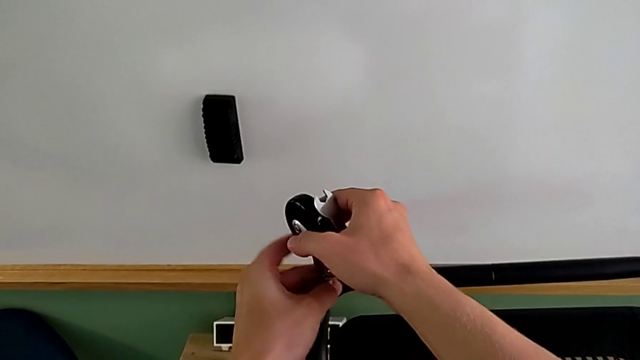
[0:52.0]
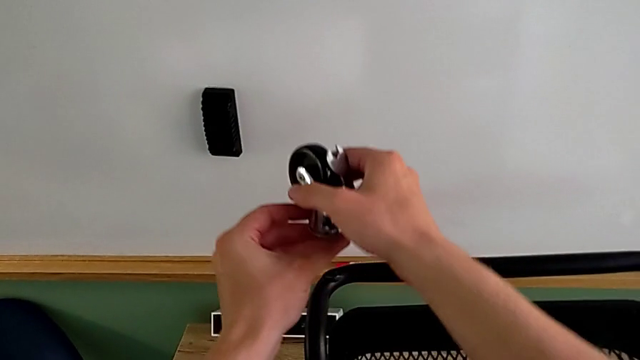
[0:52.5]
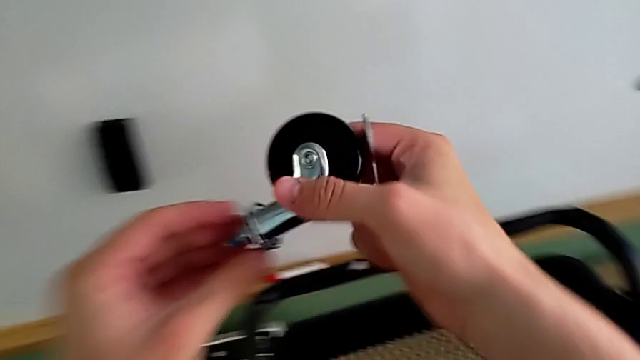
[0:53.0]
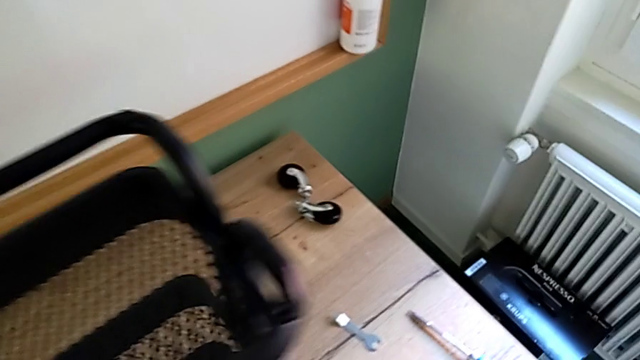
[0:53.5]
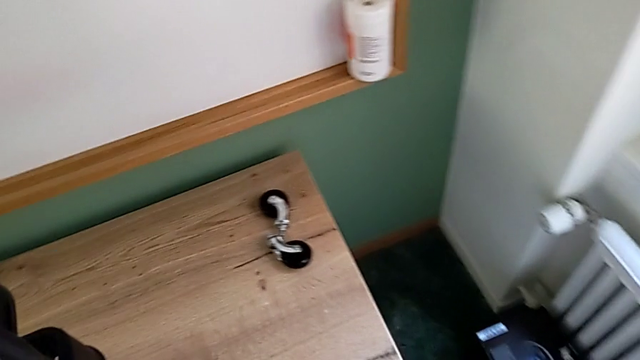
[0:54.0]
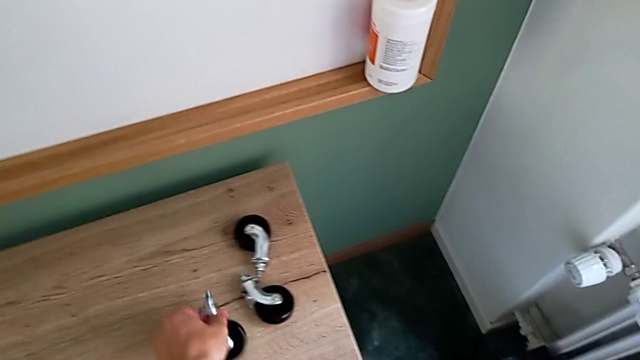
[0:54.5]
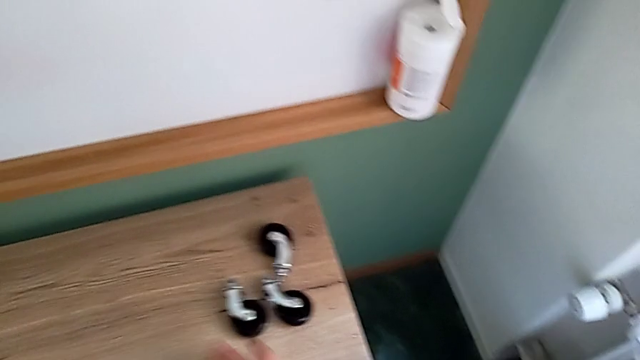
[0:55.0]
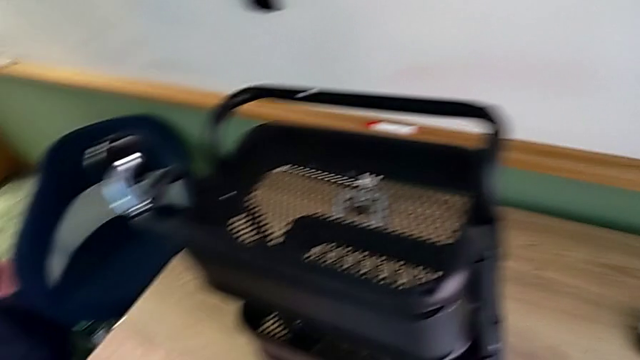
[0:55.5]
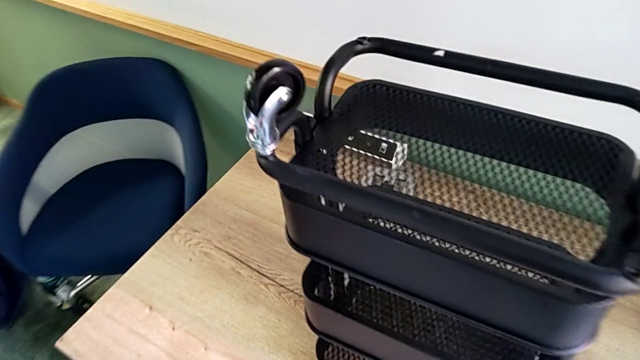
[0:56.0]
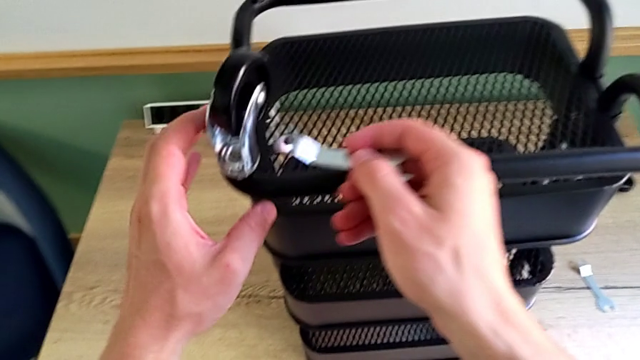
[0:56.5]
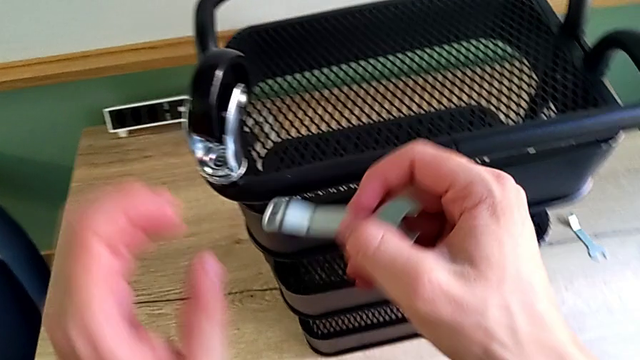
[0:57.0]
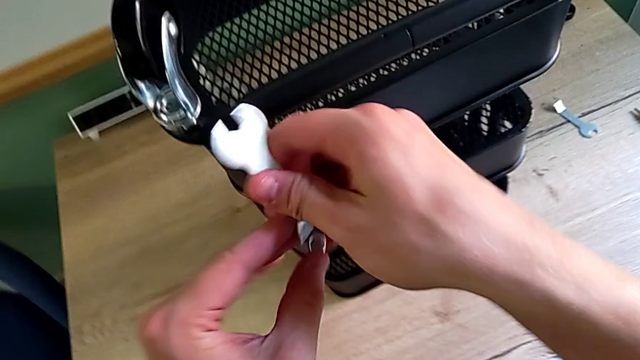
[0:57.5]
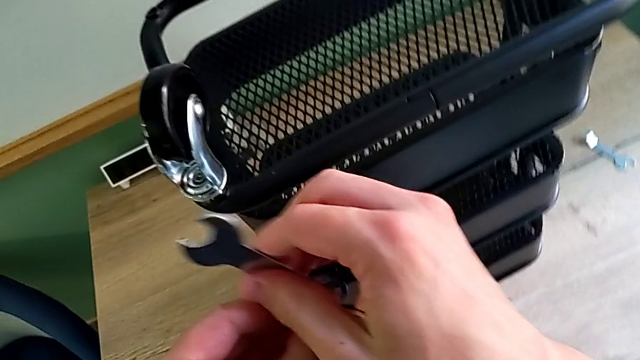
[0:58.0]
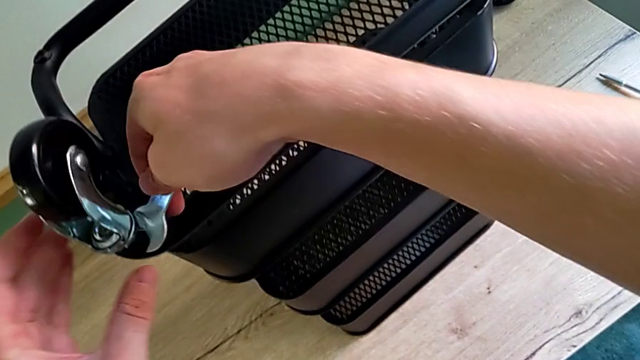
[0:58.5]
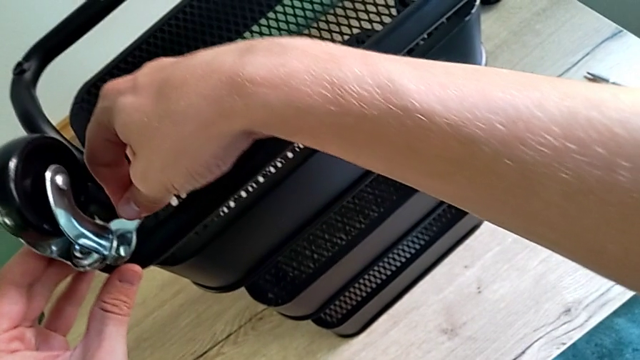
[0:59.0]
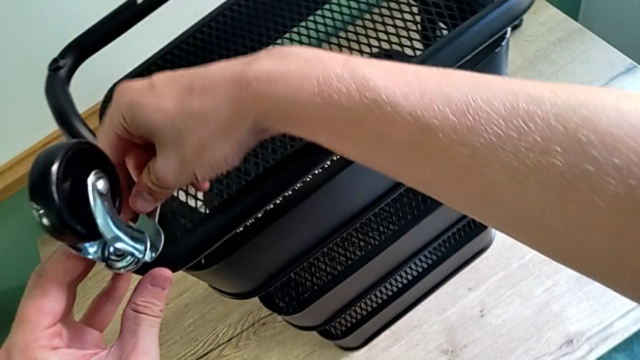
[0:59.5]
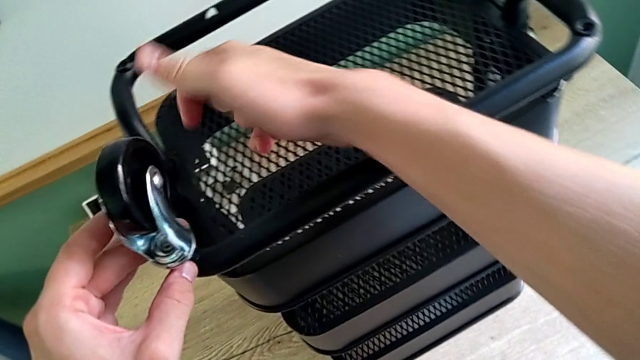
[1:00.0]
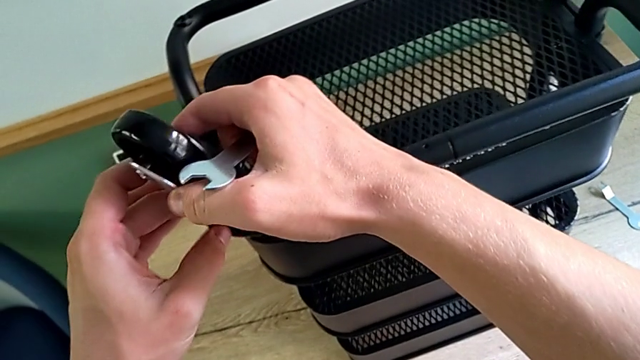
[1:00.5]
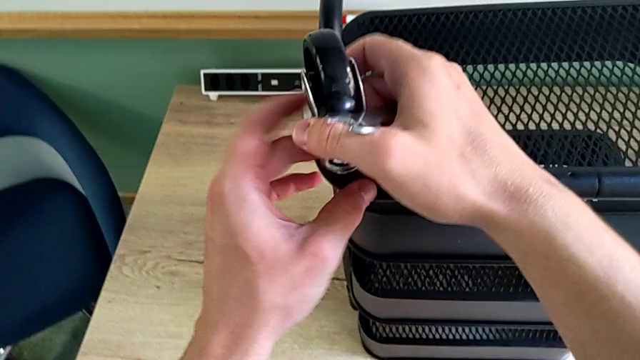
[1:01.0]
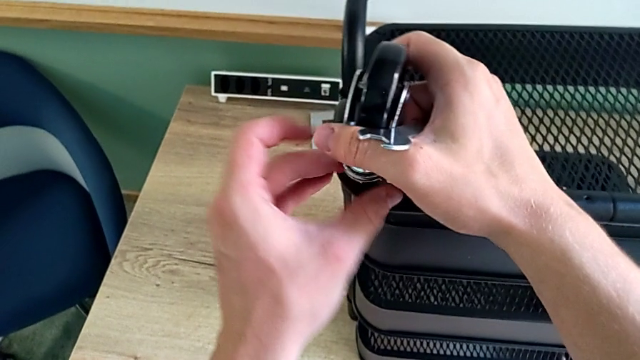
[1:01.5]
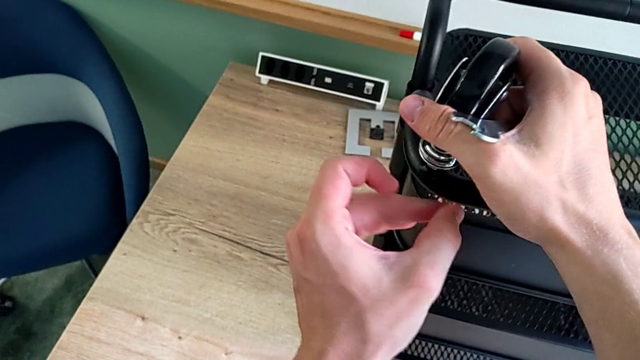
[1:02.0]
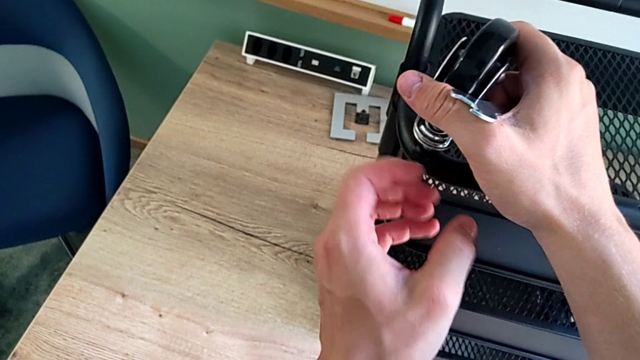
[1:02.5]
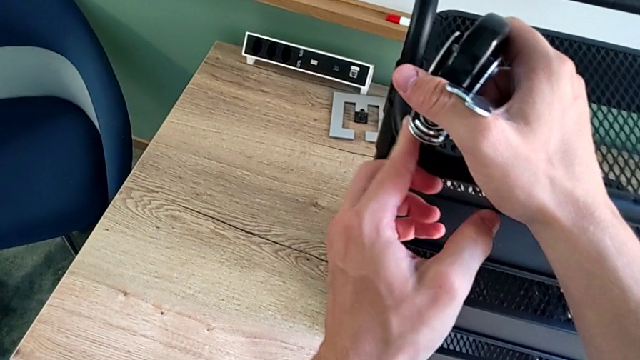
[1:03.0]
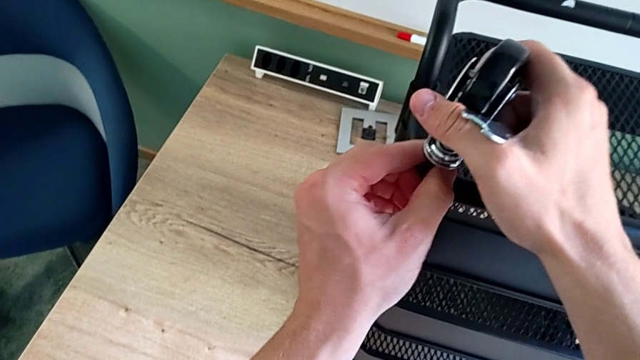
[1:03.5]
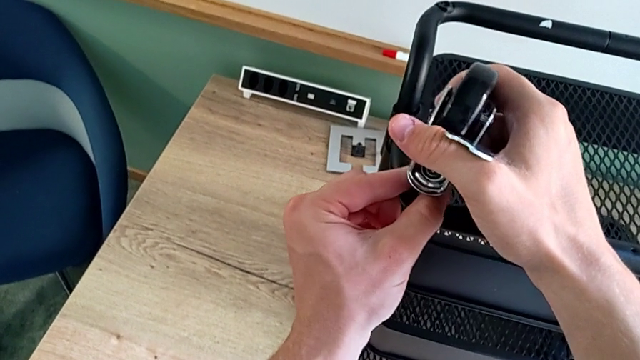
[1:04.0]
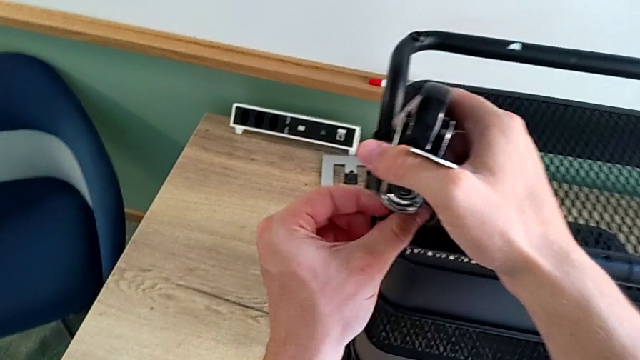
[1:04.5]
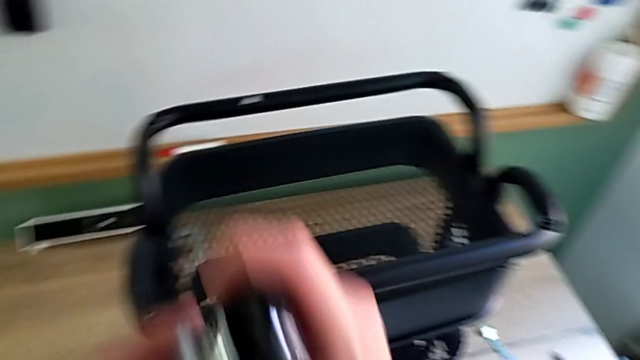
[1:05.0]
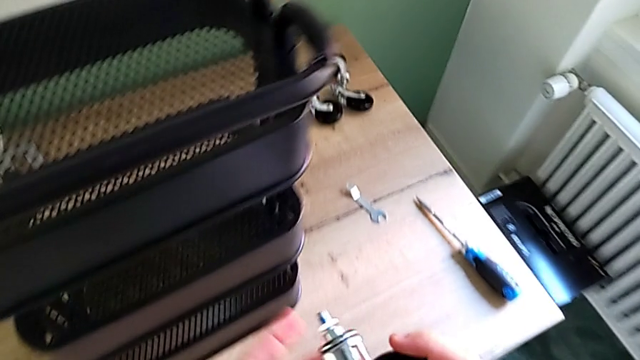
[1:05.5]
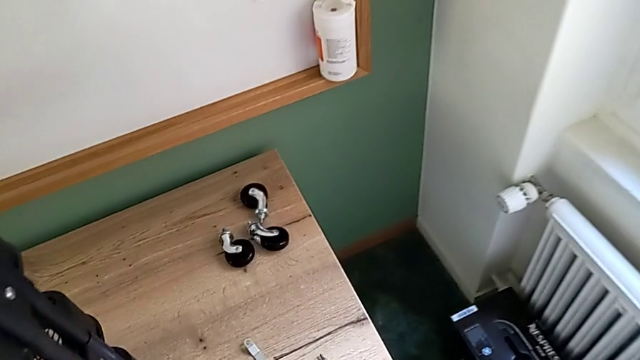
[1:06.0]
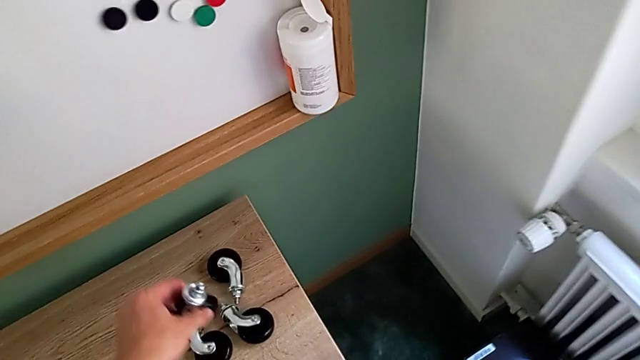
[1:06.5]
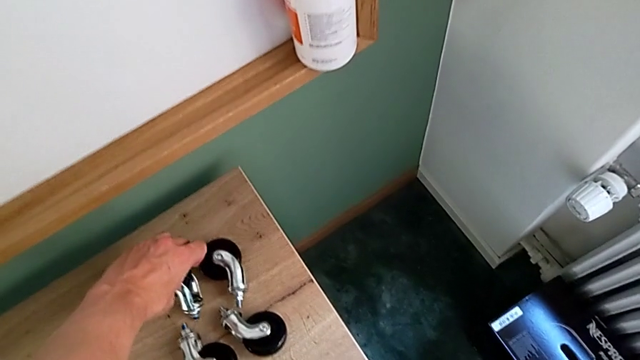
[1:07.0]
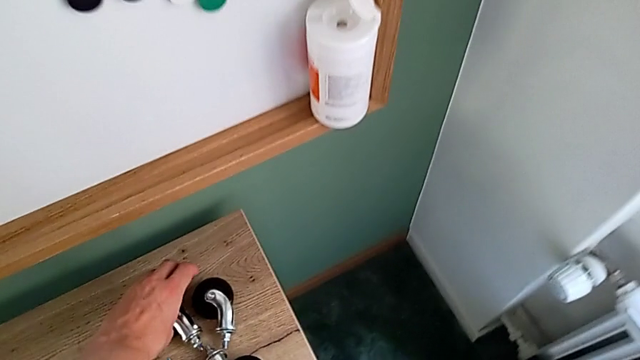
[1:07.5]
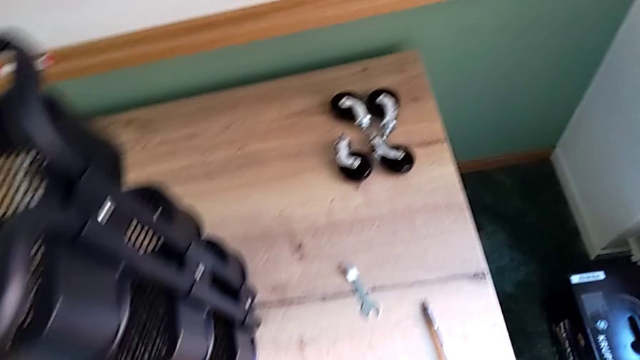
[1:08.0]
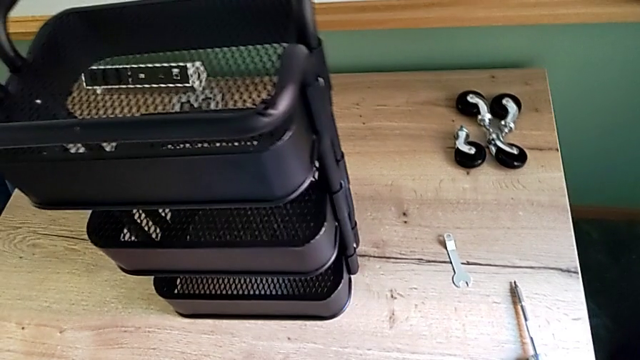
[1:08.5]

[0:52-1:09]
The camera wearer is disassembling the wheels of the shelf. They disassemble the third wheel, place it, approach the fourth hexagonal wrench, rotate it, insert it, rotate it, unscrew the fourth wheel, disassemble it and place it.

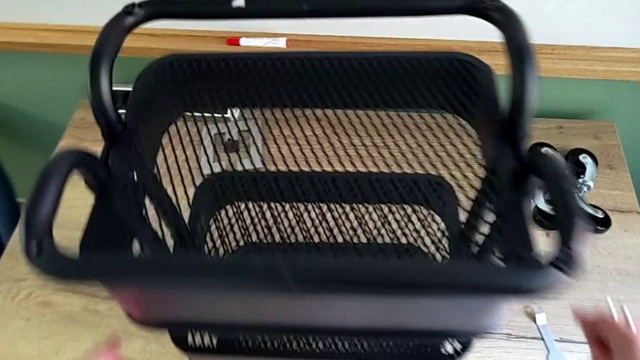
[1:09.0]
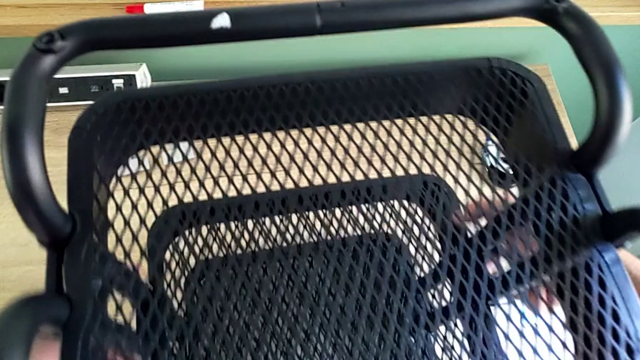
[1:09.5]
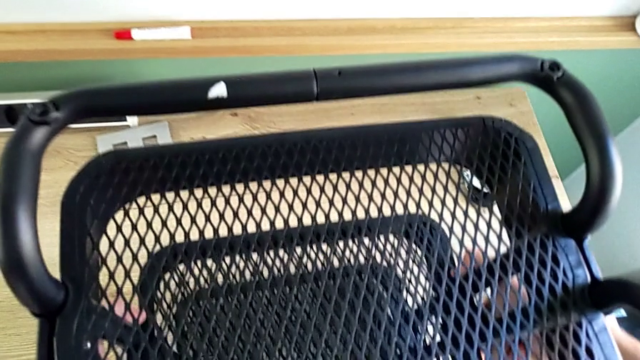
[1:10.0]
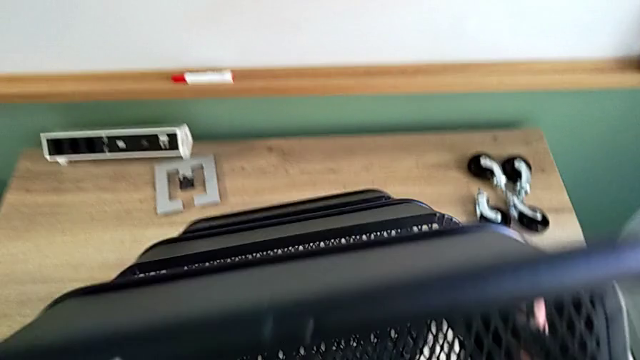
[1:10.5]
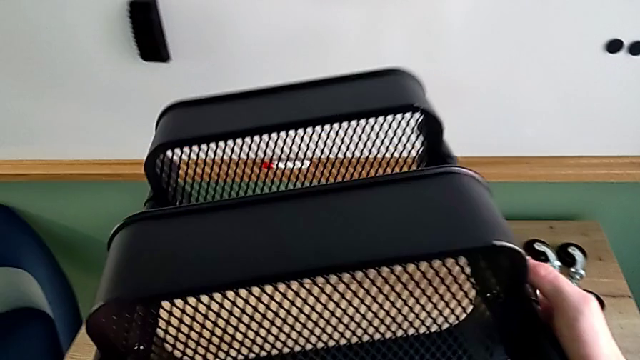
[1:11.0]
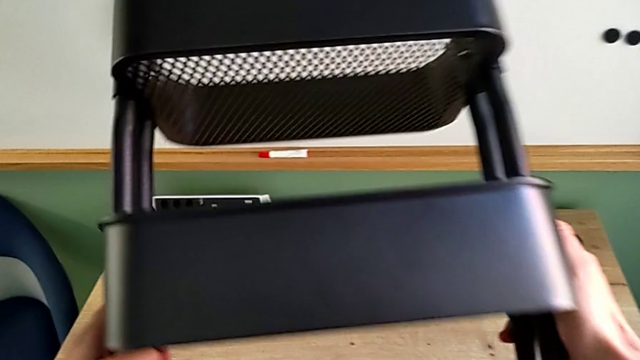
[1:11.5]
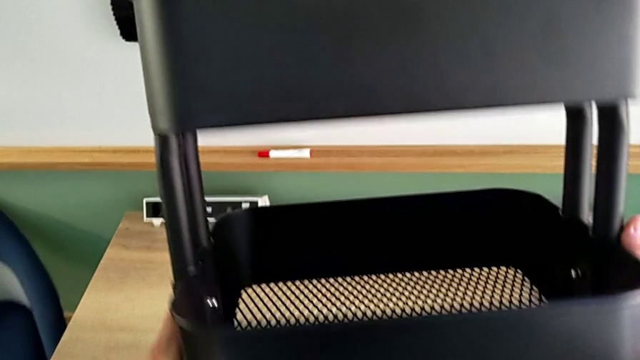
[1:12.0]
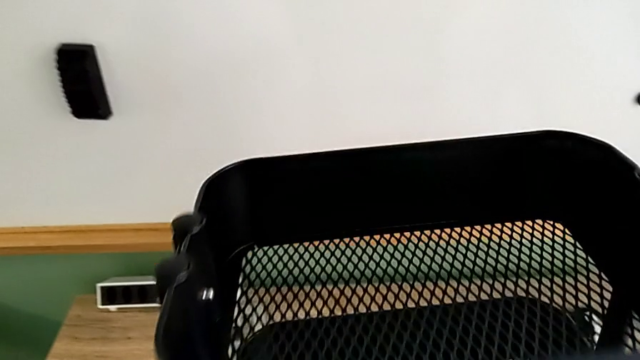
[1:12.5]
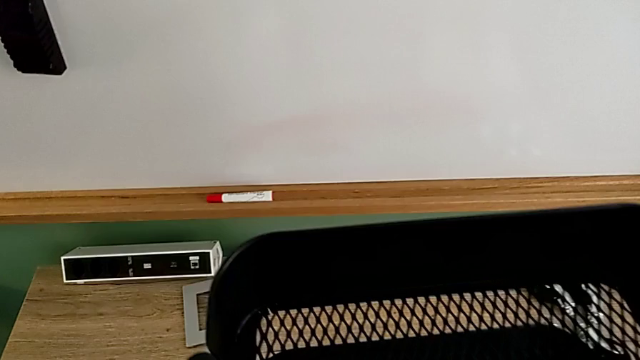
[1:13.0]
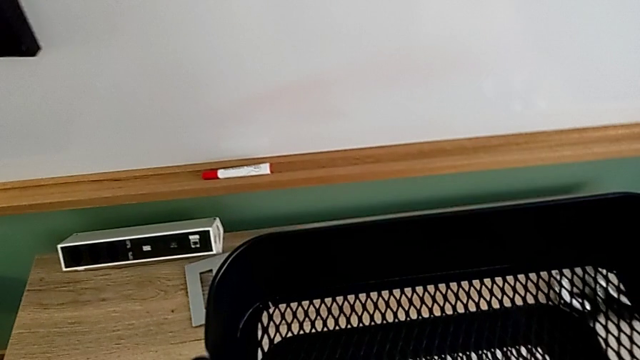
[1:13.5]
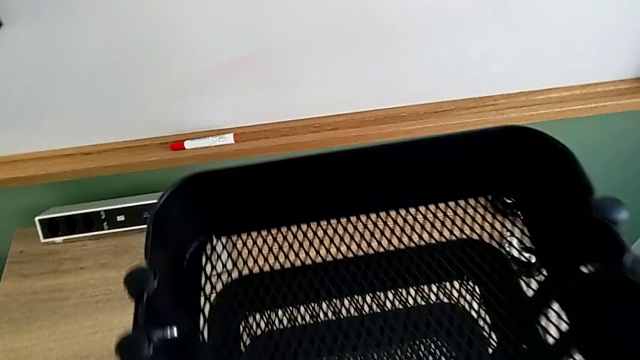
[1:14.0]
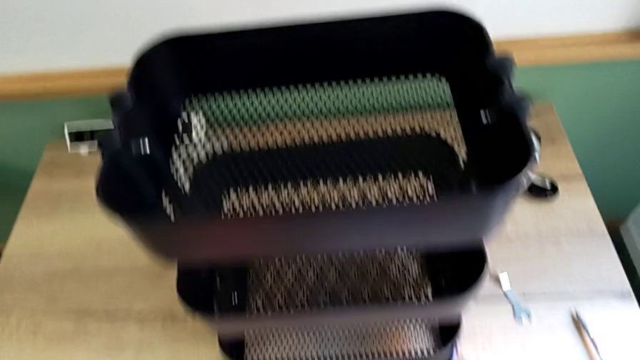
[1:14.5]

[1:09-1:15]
The camera wearer is disassembling the brackets of the middle tray. They approach the utility cart, grab it, approach it and flip it.
